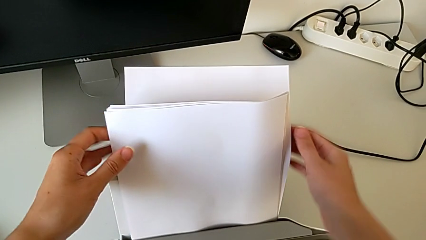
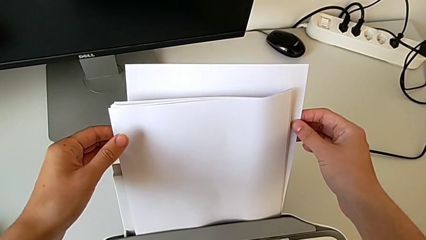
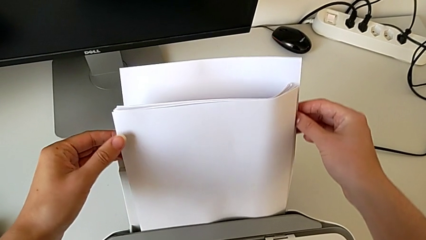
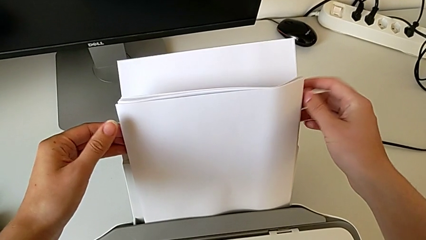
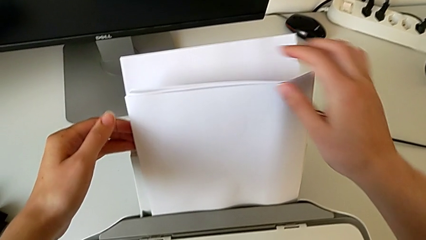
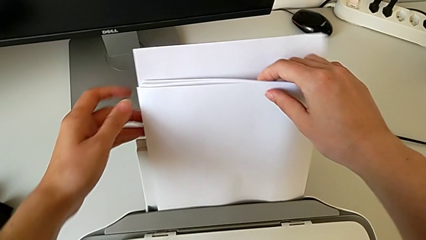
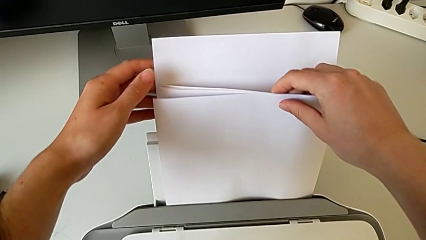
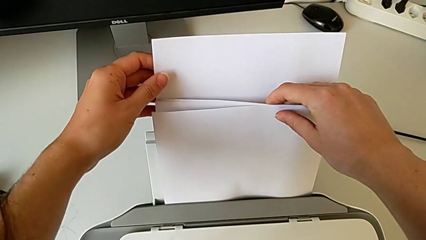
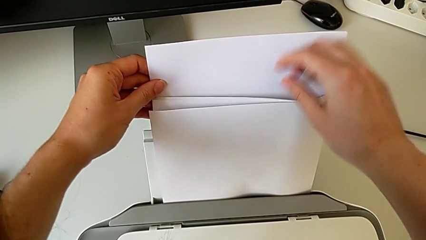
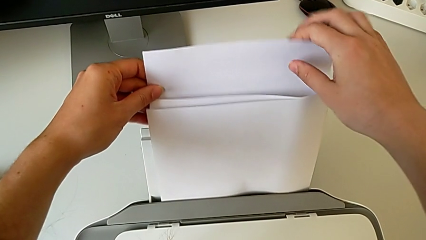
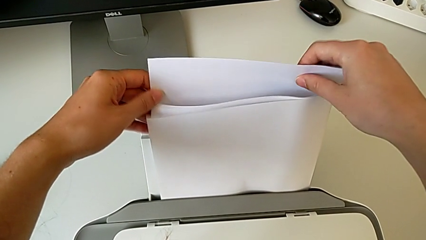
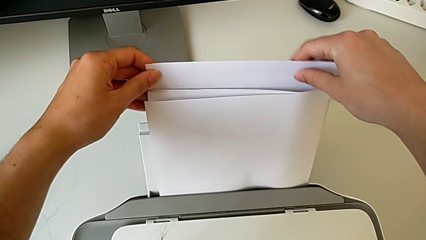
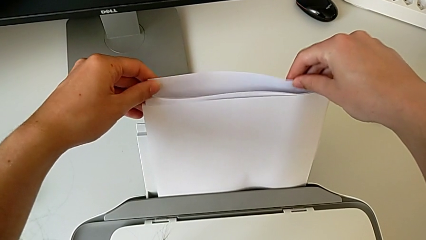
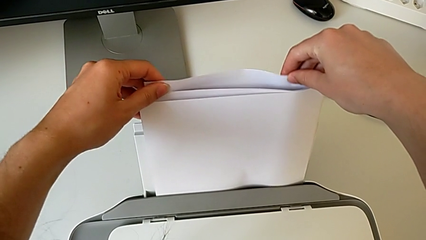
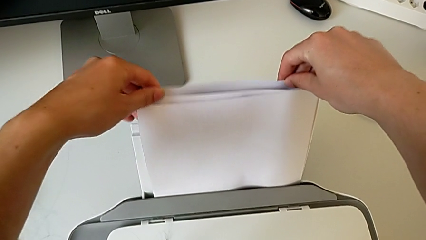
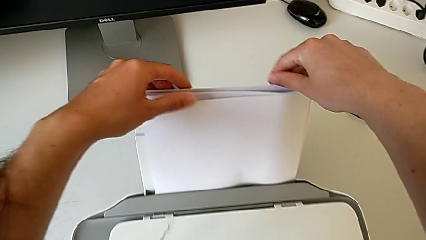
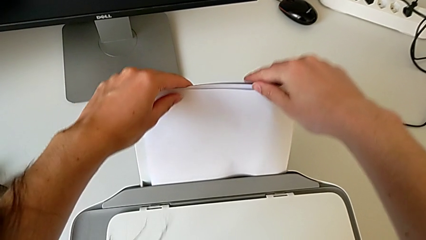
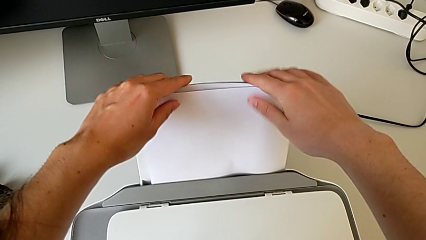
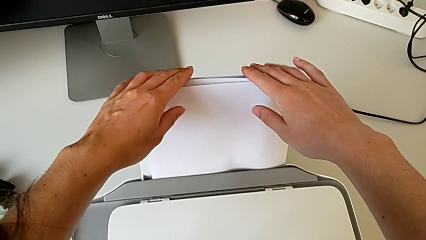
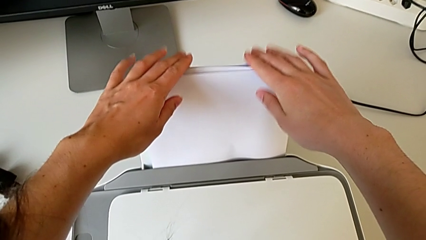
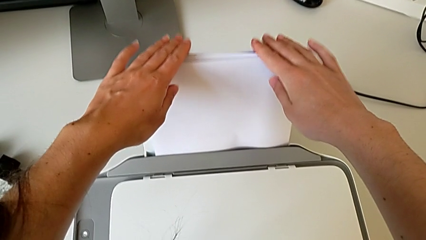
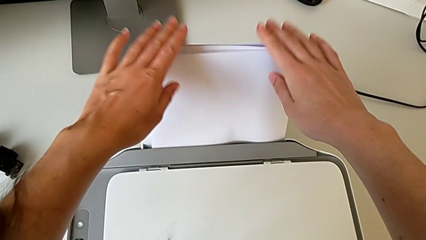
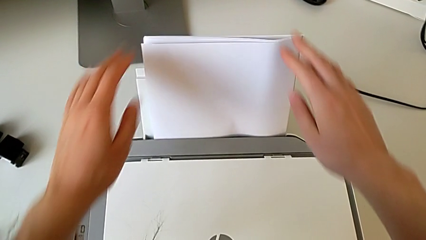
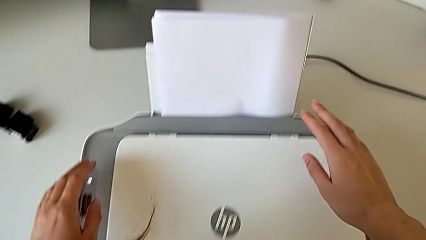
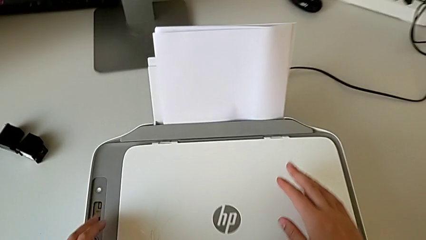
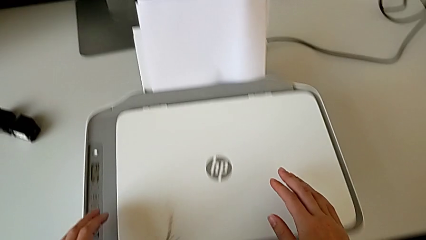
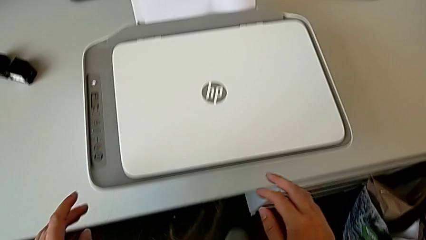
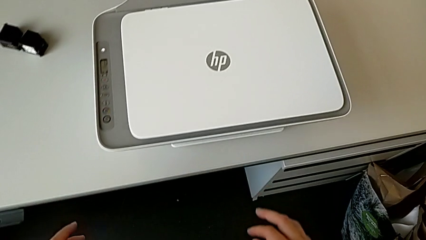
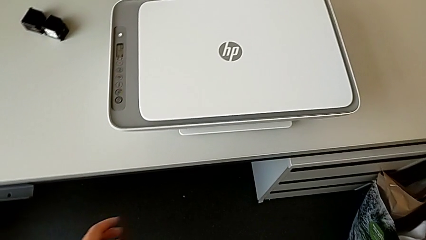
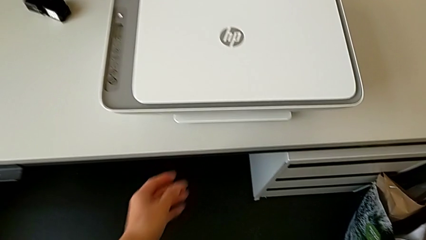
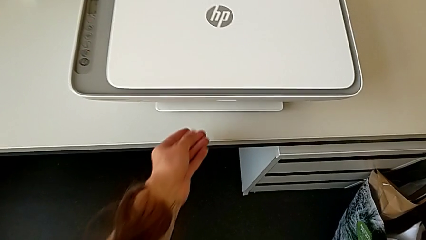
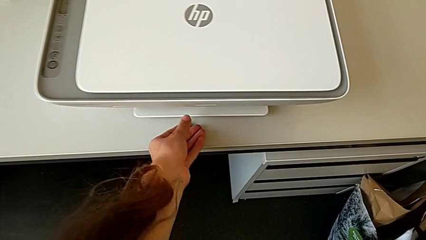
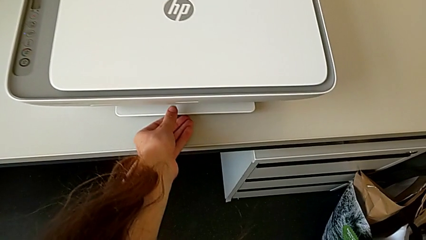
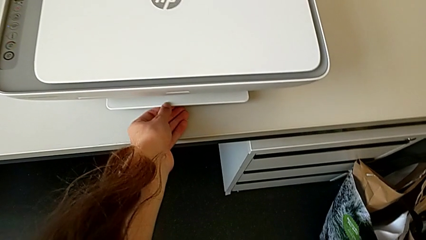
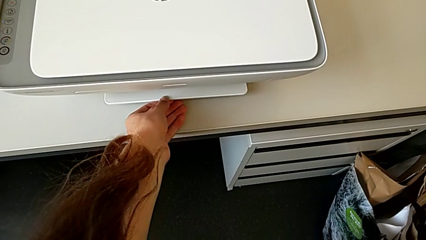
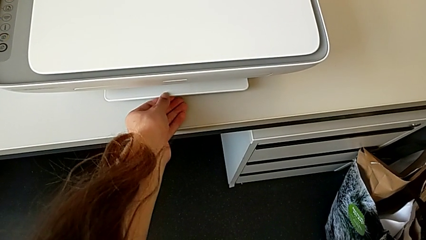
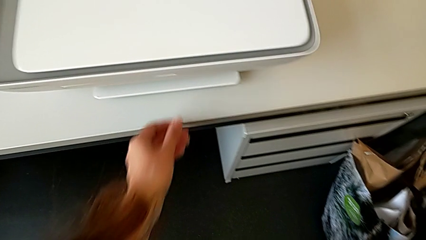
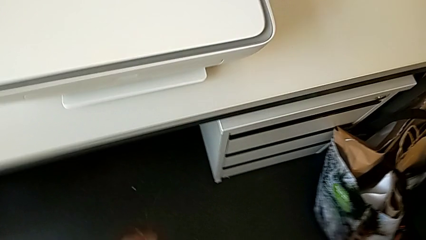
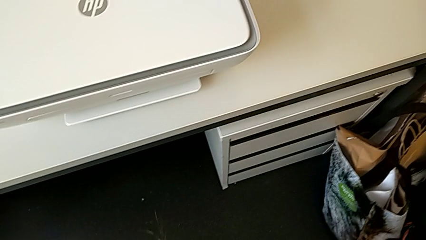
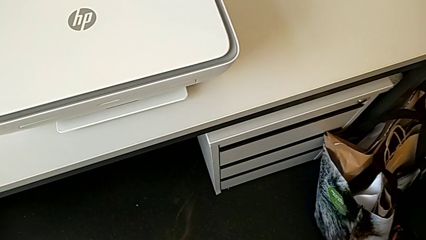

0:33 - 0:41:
The camera wearer is inserting the paper stand. They align the paper stack.

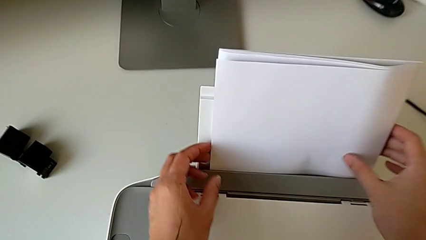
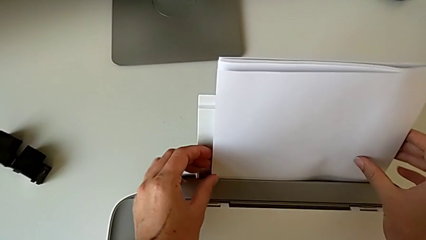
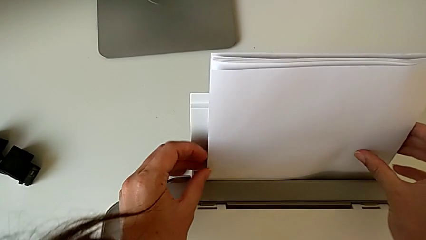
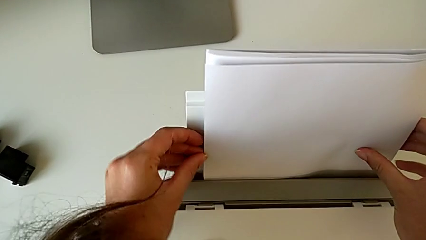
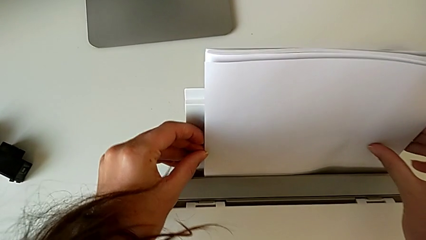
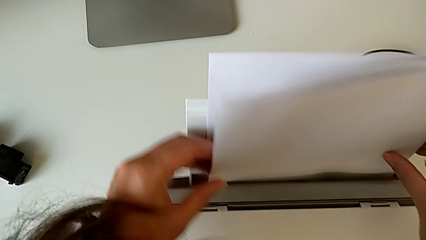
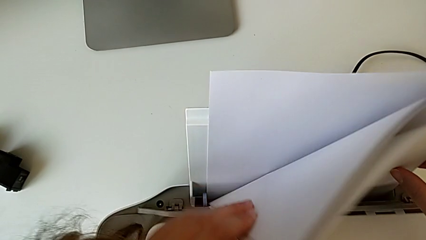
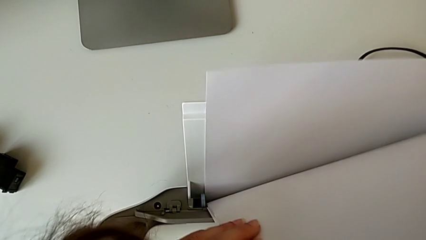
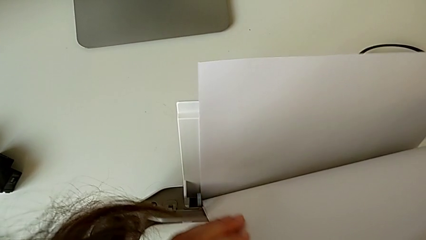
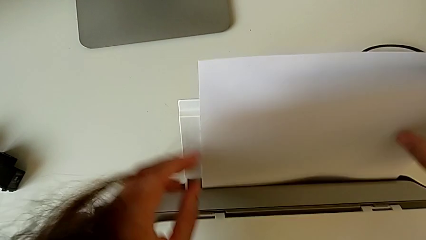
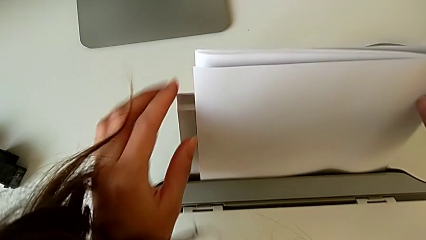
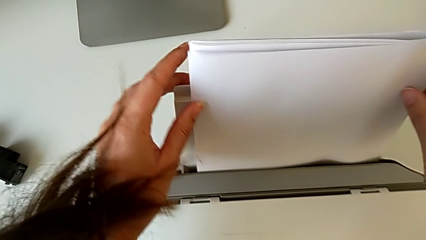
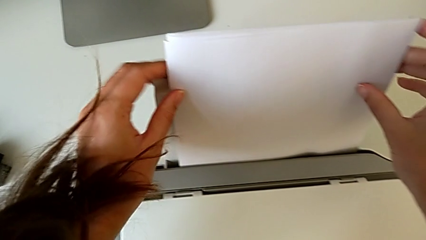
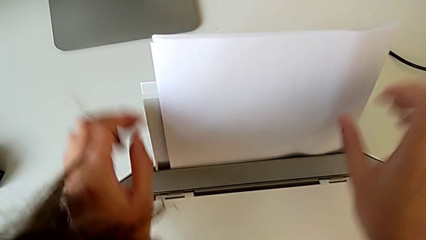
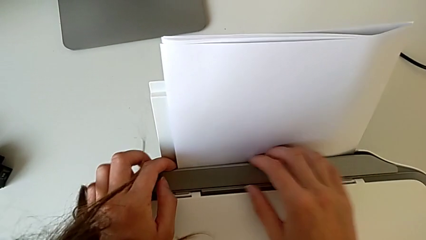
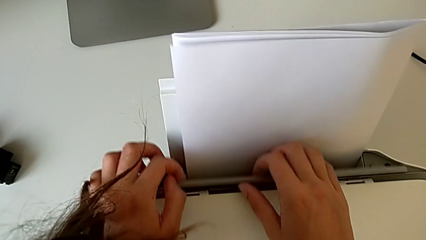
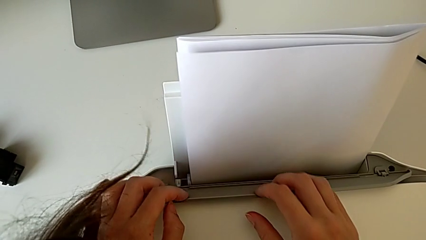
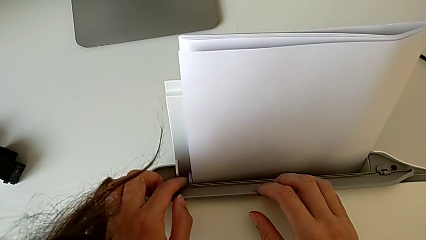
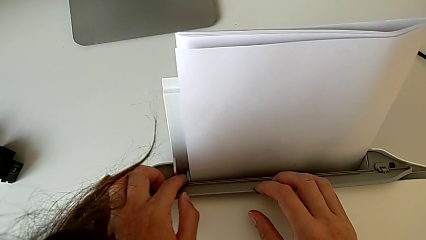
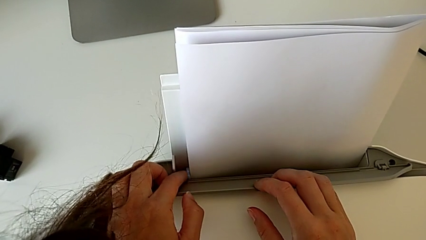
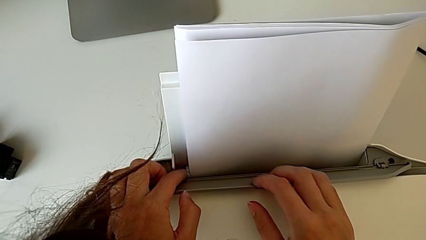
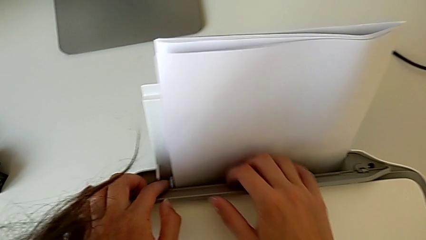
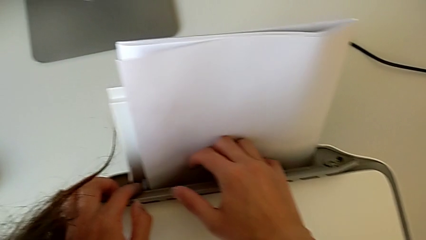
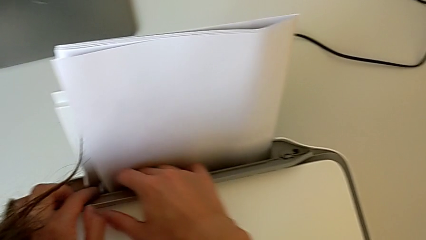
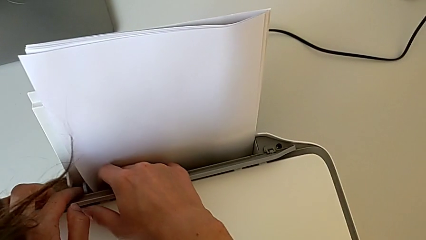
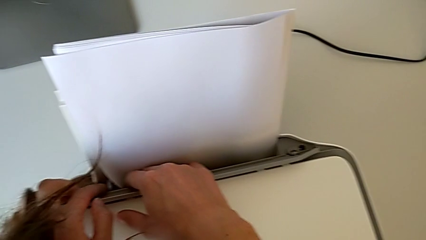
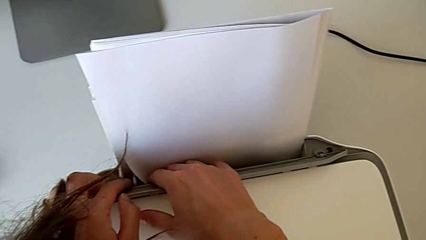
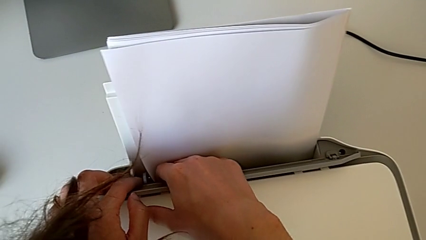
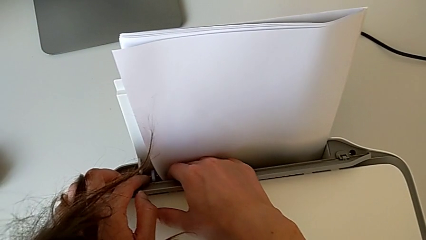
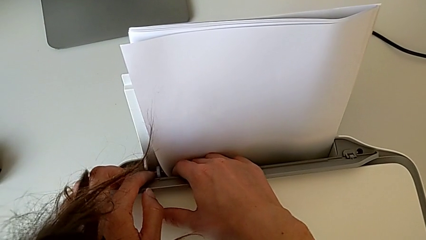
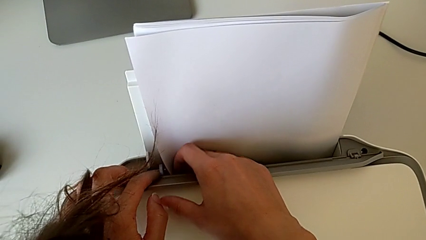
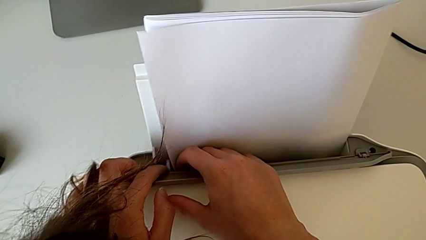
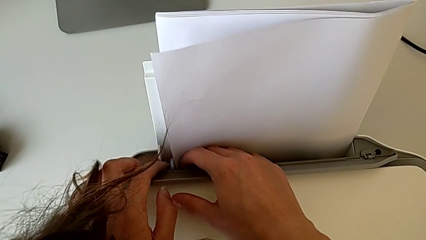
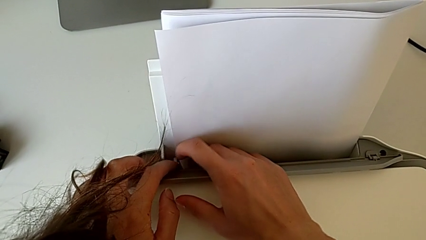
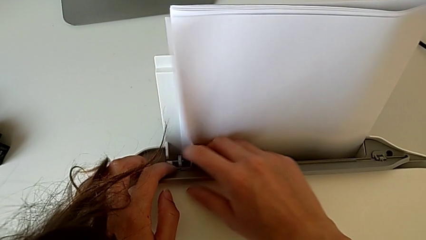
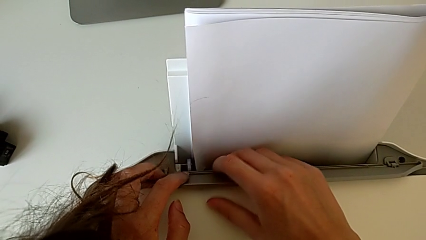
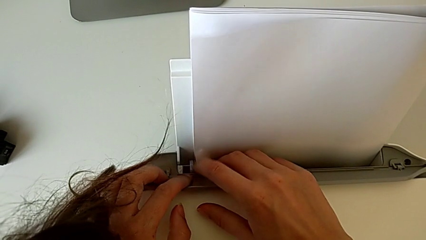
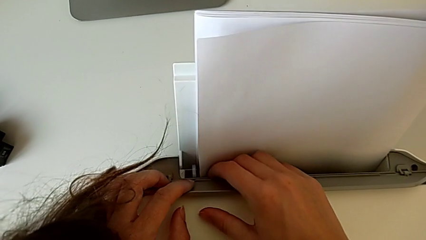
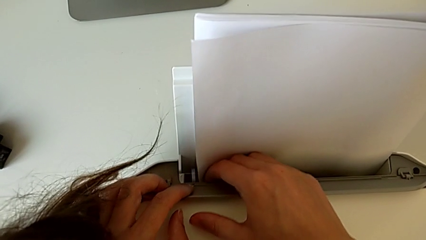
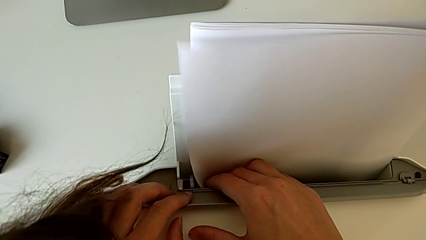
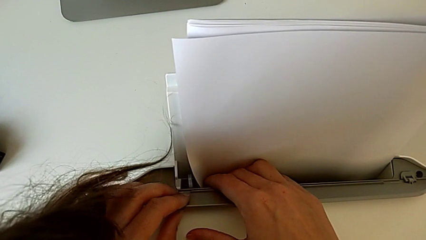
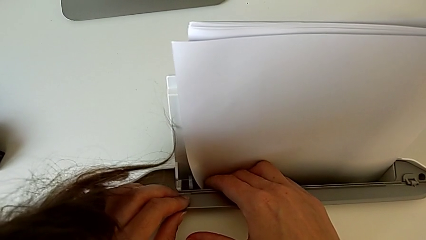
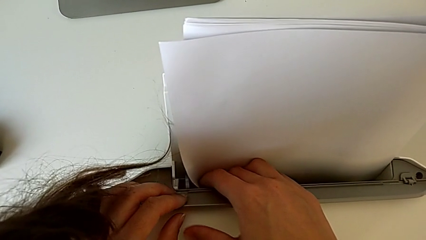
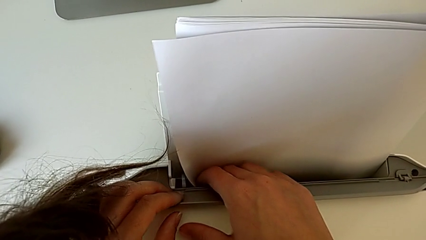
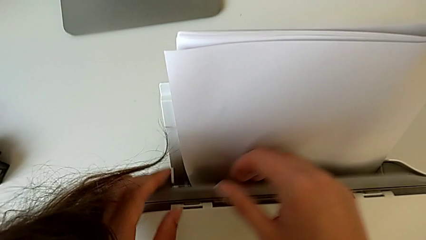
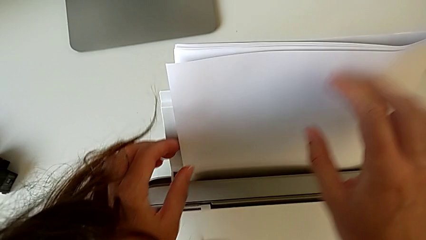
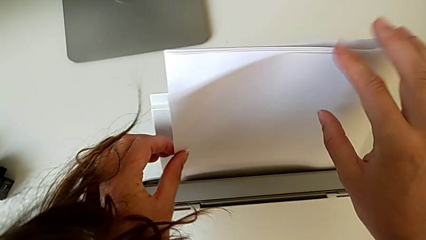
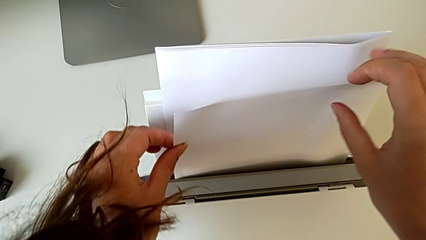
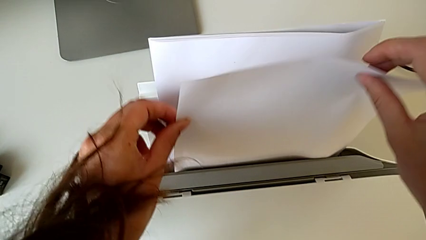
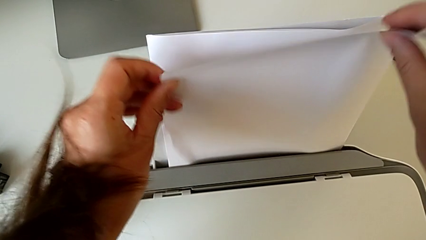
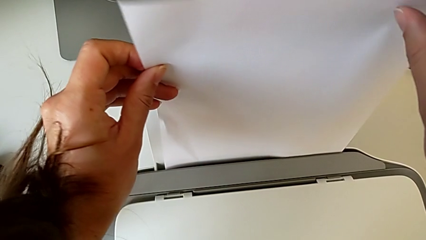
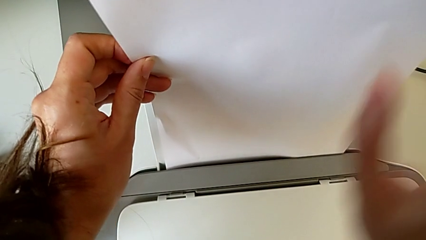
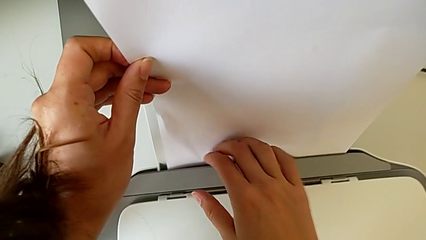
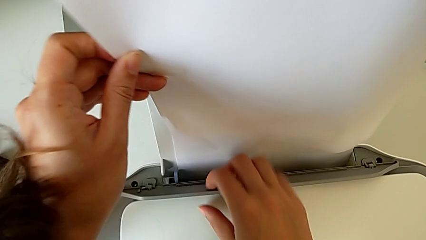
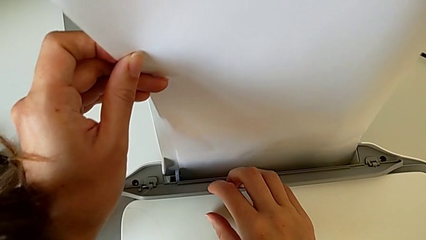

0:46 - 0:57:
The camera wearer is pulling. They grab the paper stack, touch the paper tray, inspect the printer, grab the paper tray, grab the paper stack and lift the paper tray.
